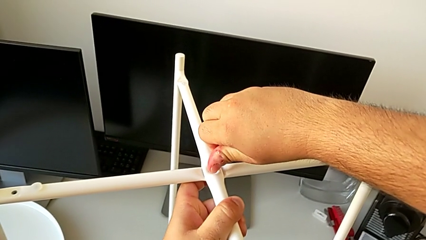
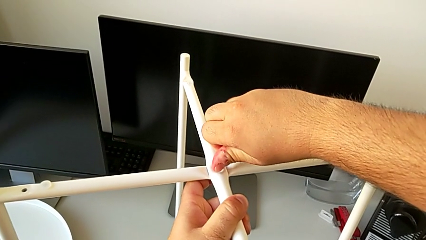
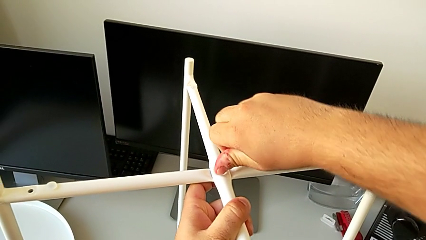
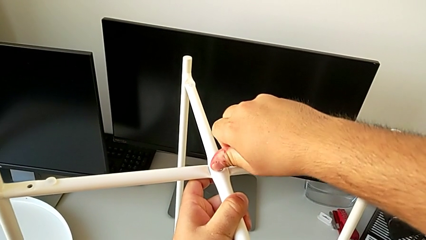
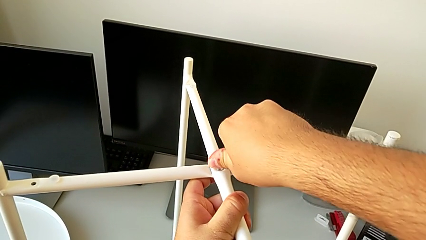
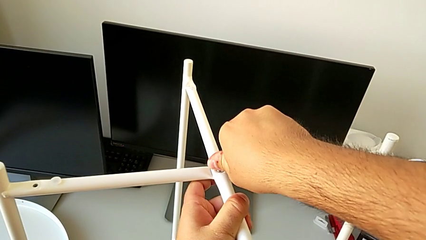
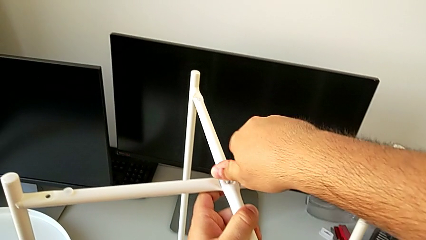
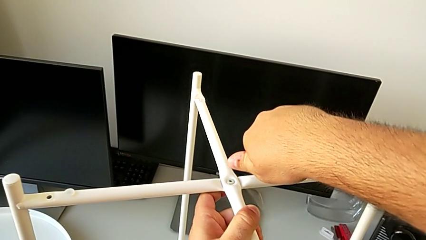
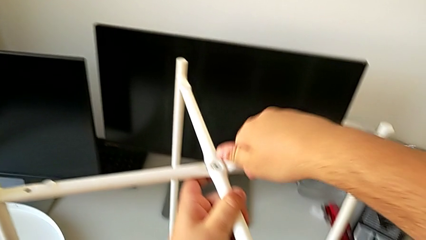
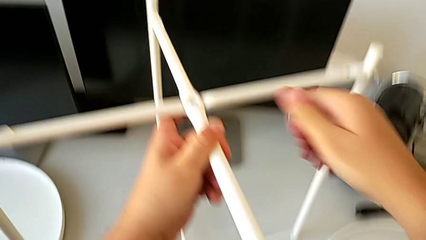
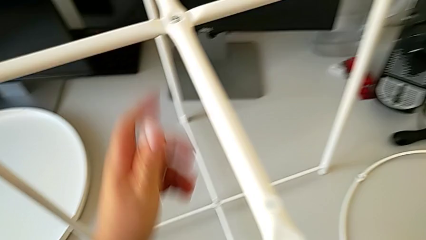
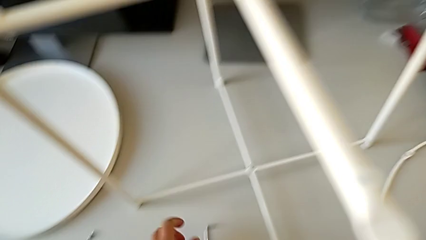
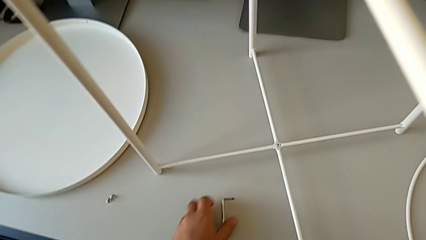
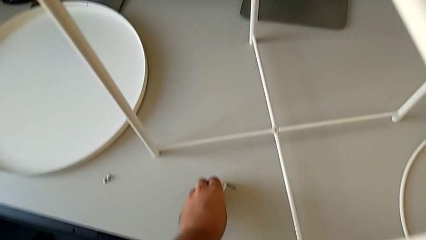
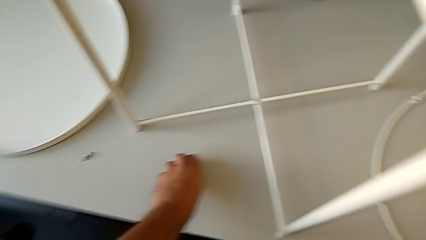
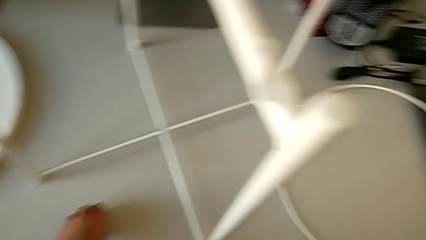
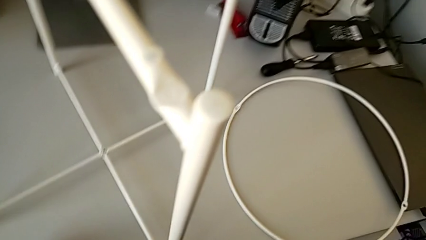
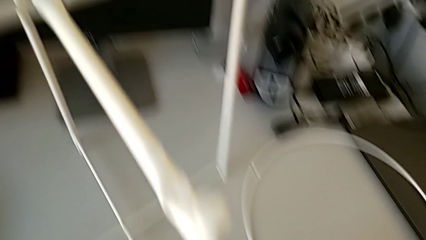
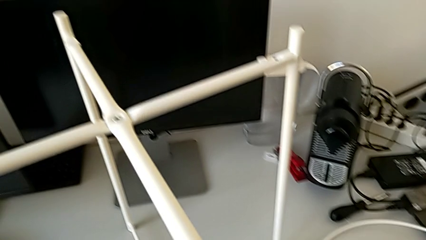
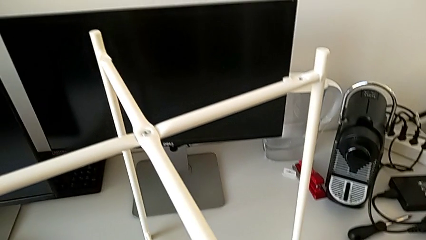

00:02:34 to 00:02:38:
The camera wearer is screwing the top hex socket head of the legs. They wrongly drop the Allen wrench and slide it.

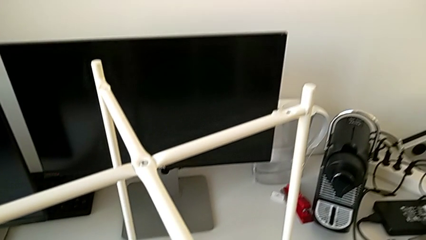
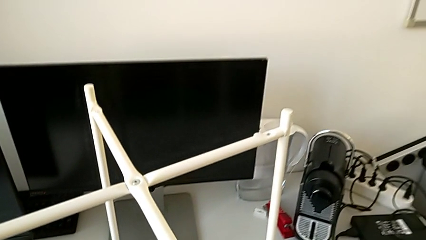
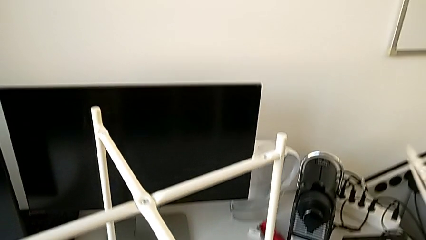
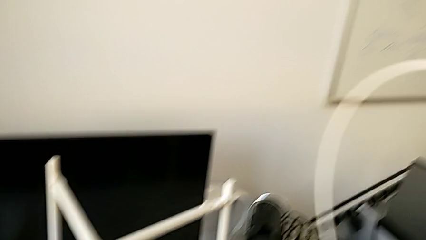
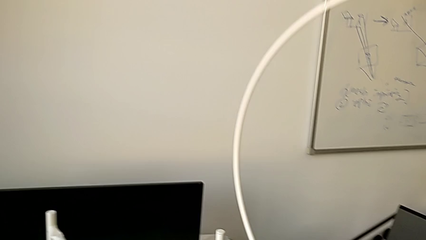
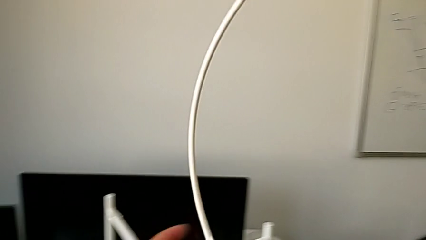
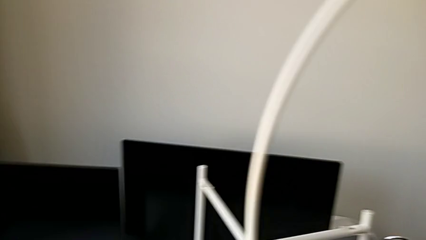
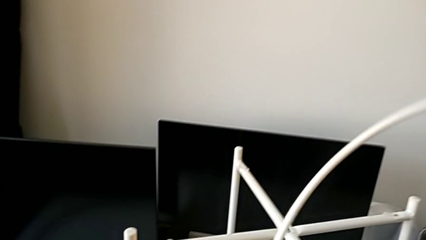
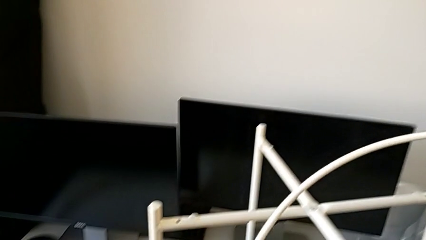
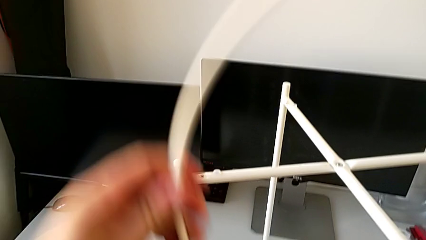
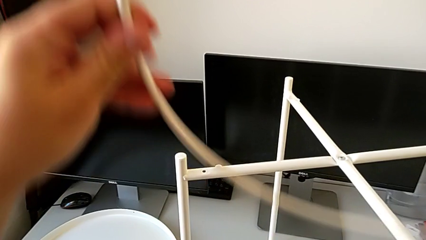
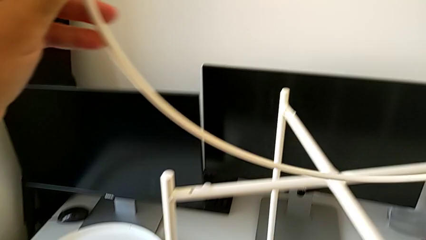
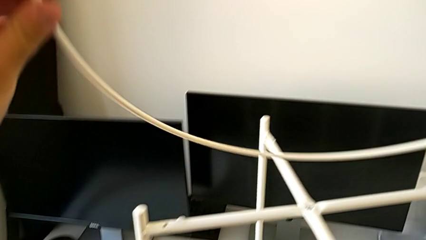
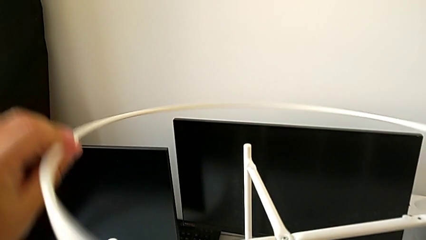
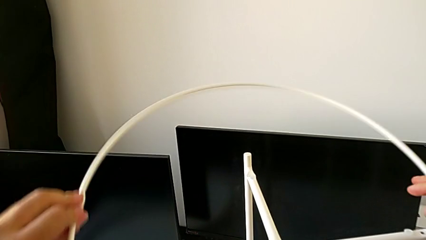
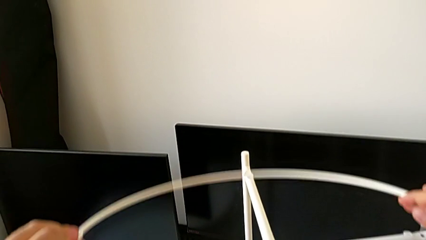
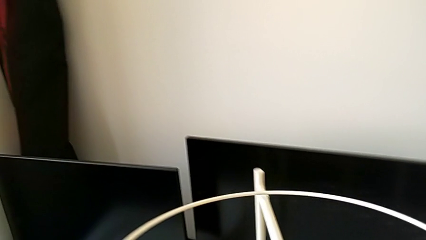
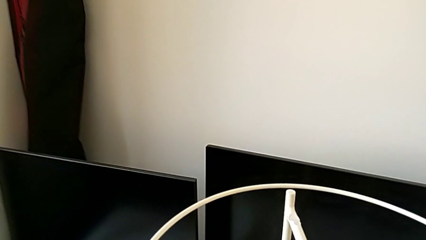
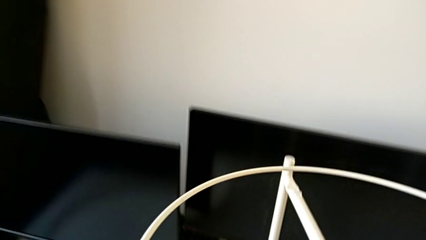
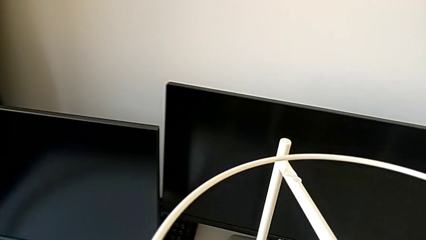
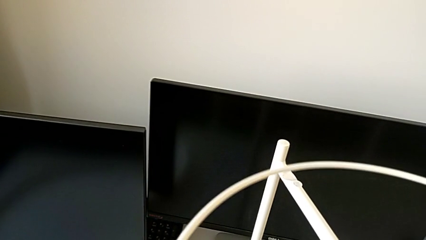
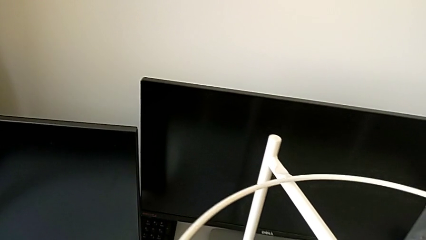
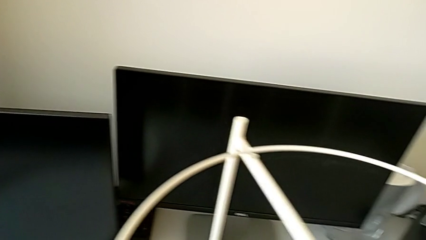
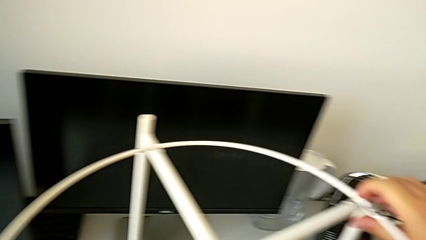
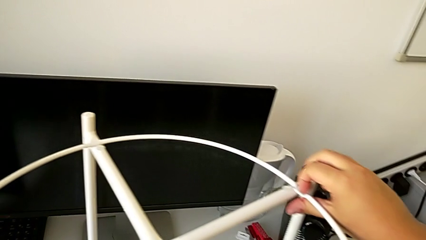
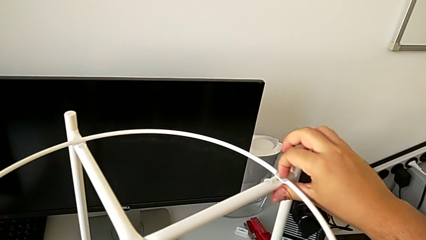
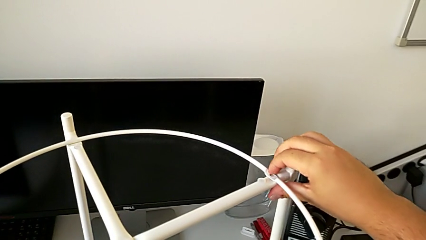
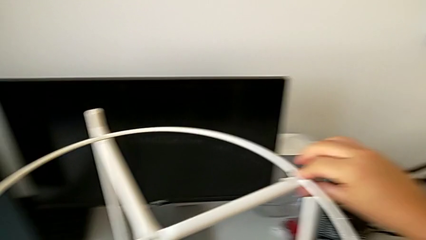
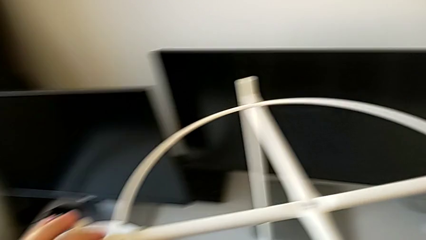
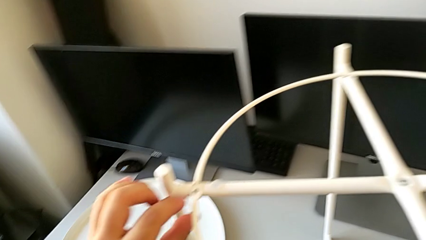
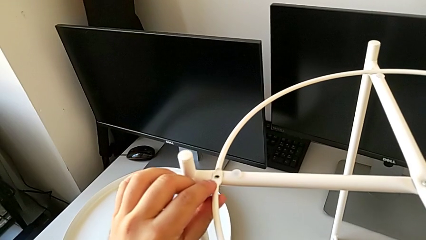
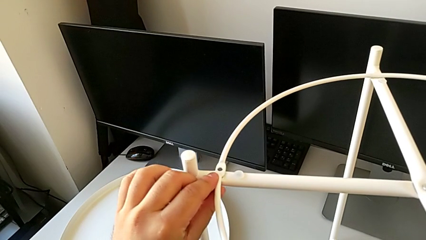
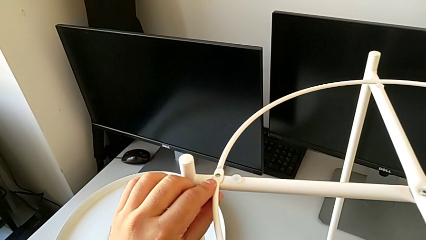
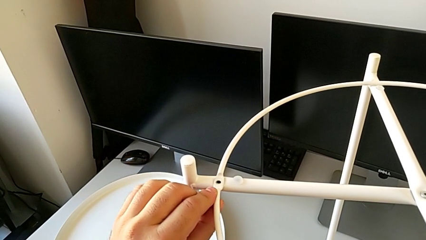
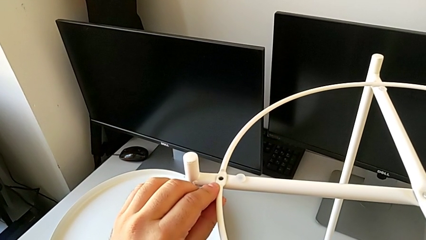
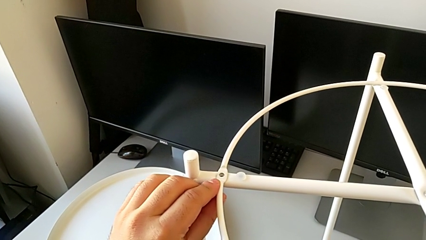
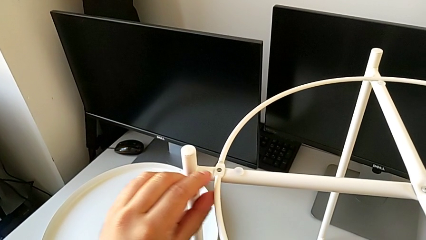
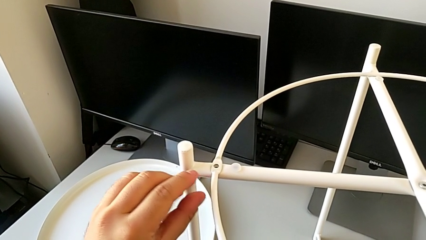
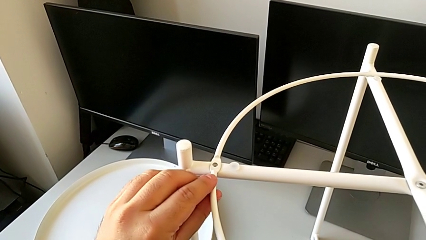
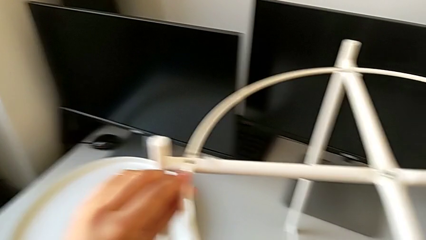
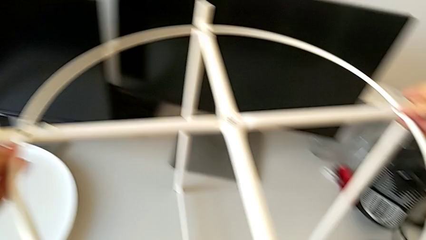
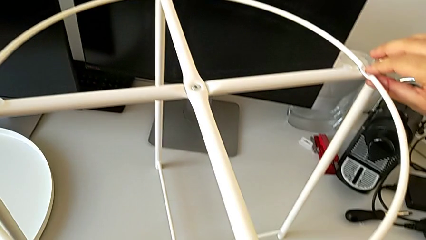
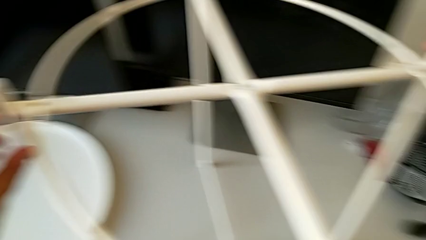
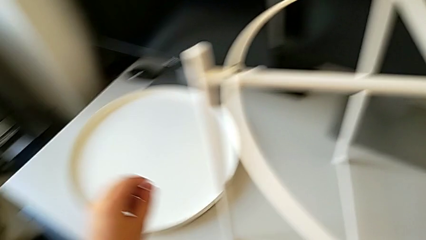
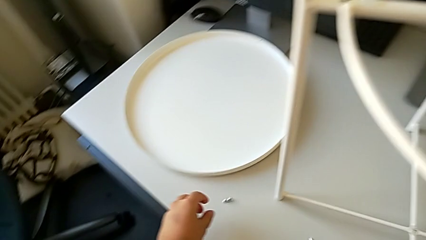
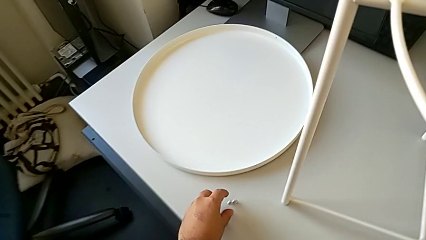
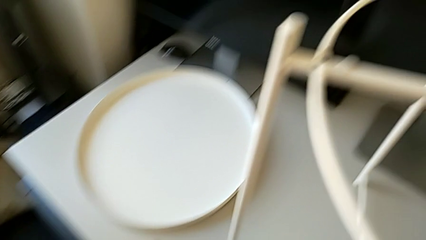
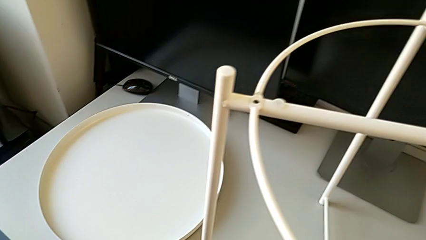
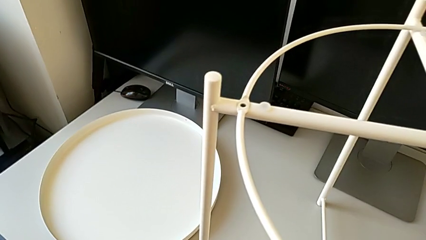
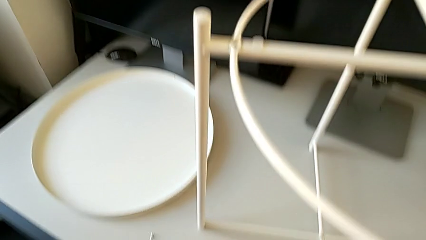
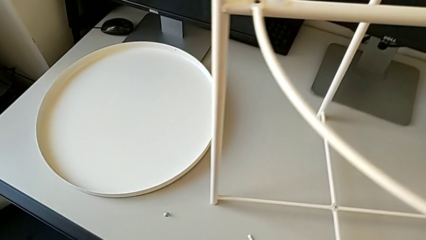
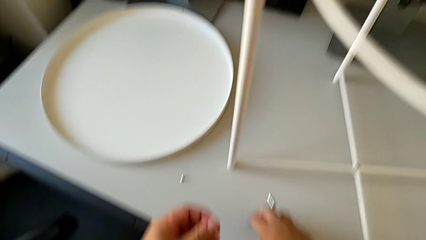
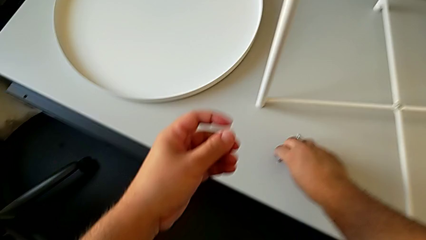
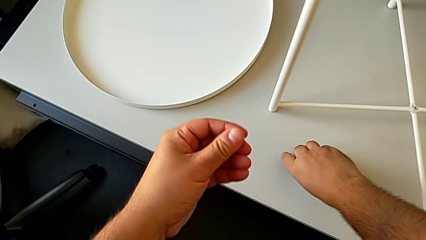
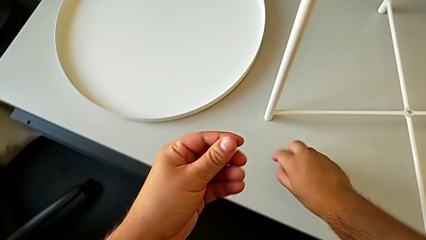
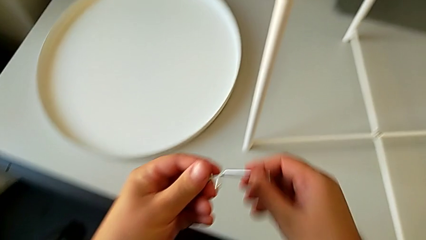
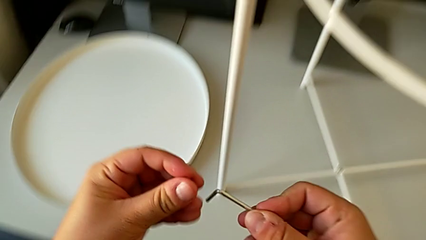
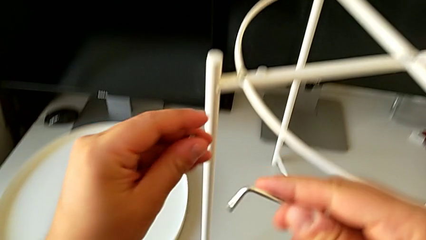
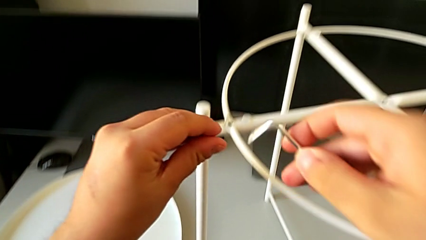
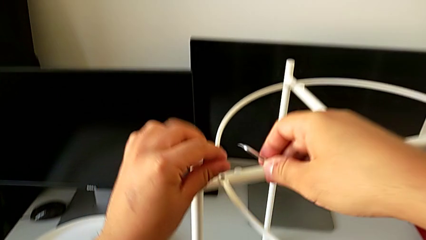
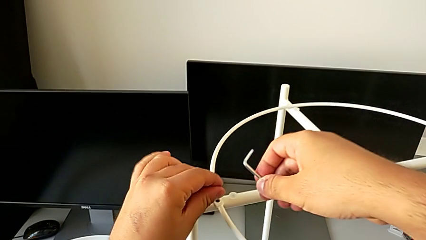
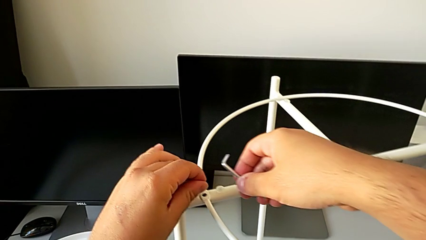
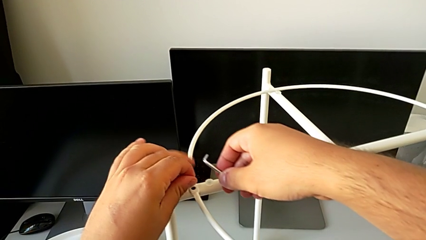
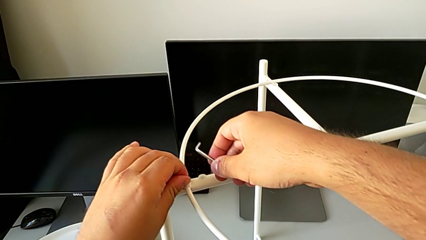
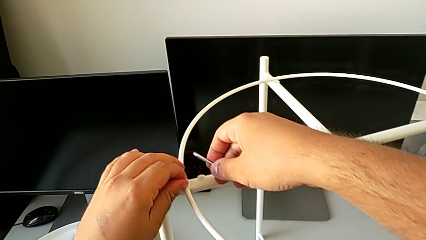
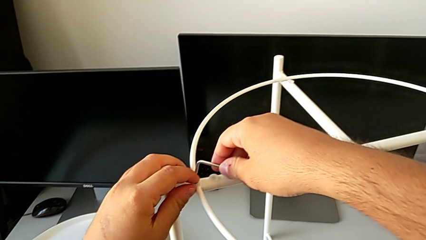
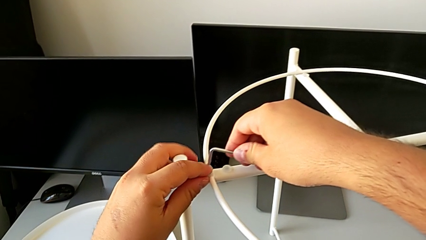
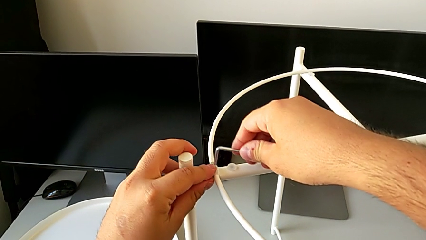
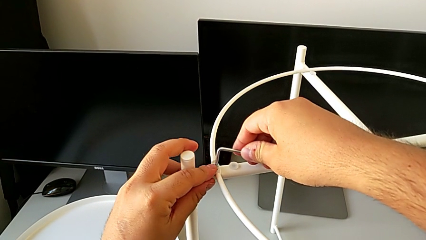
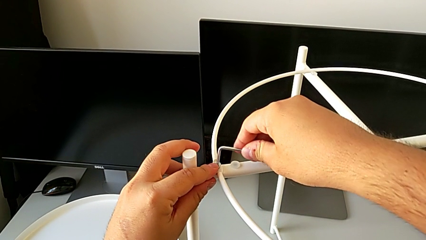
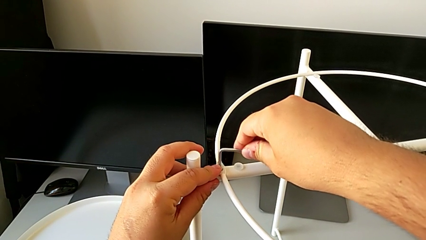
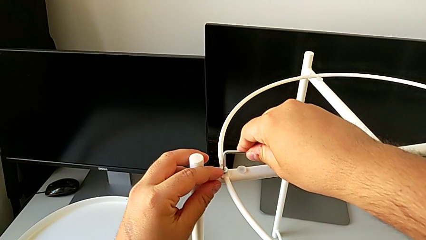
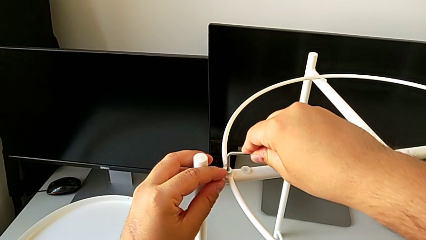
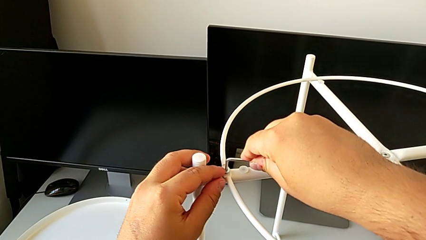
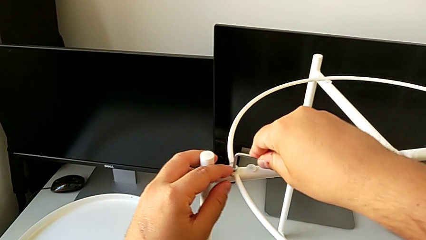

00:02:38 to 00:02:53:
The camera wearer is assembling the circle. They grab the circle, rotate it, place it, align it, grab the hex socket head, grab the Allen wrench, insert the hex socket head and insert the Allen wrench.
